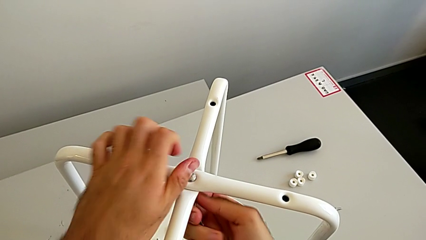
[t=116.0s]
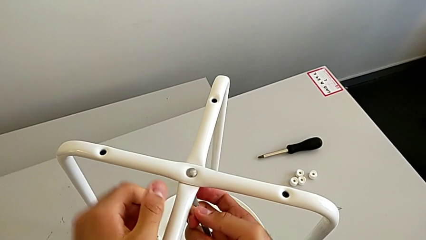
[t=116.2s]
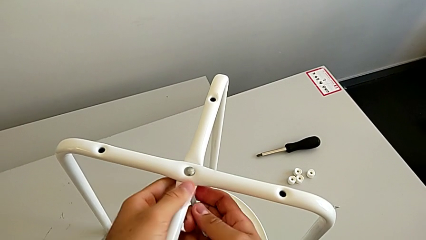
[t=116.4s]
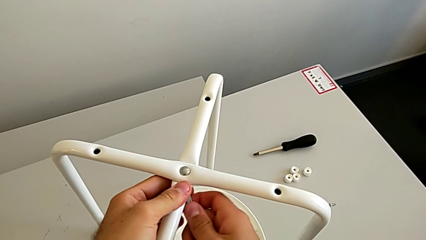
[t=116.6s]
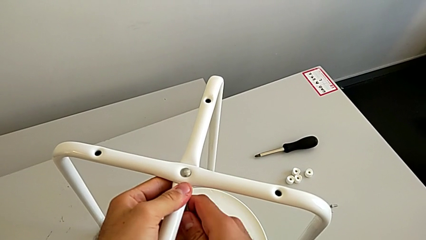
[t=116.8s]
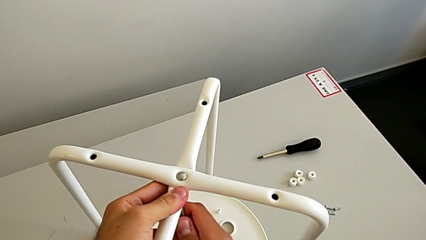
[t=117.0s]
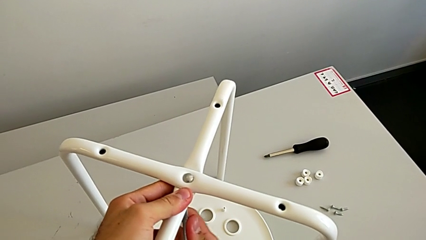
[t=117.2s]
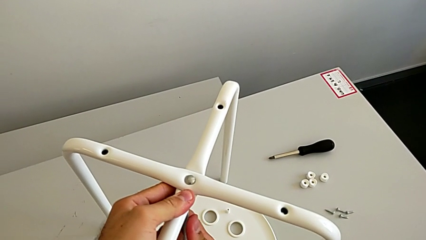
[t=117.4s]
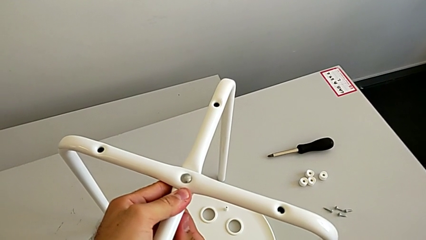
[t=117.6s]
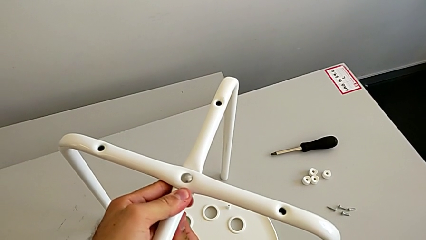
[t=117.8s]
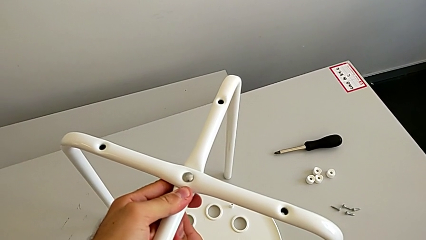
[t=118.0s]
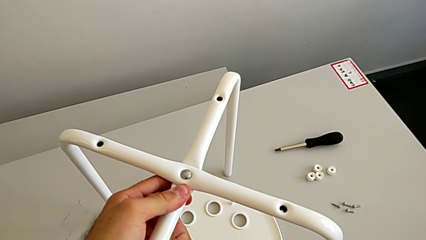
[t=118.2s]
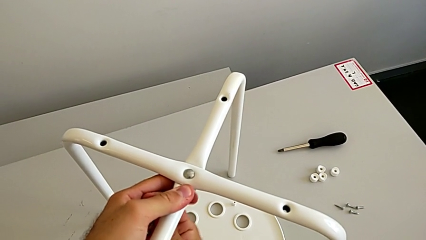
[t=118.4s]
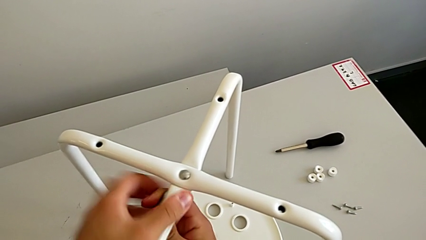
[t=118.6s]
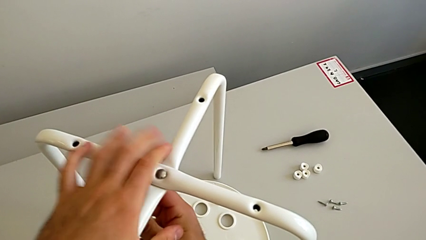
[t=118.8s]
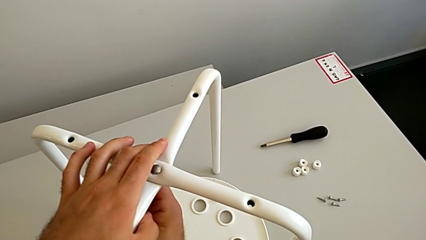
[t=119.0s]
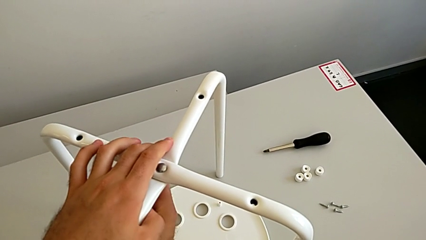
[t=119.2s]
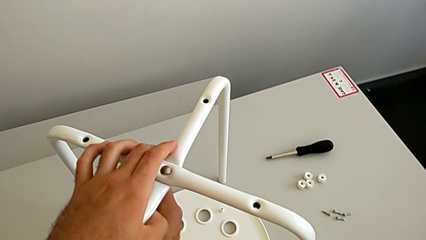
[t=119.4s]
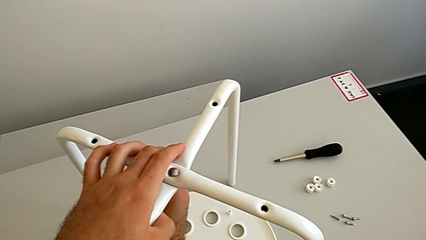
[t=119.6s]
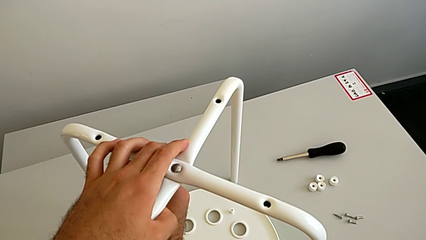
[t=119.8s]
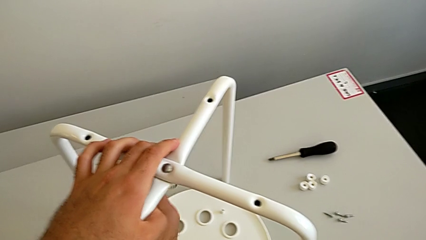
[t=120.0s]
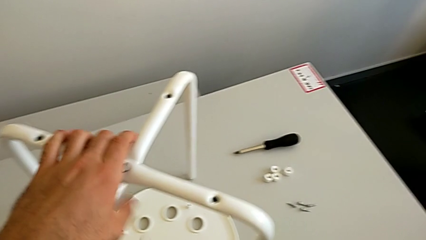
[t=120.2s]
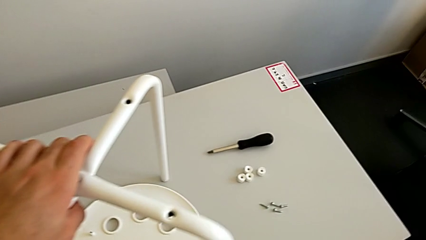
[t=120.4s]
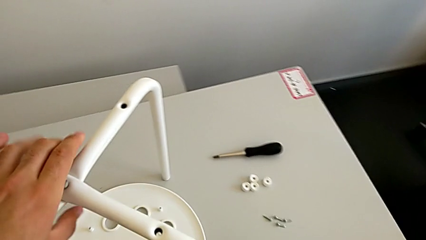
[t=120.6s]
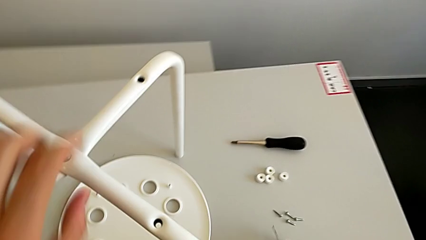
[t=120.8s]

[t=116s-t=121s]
The camera wearer is assembling the two white chair legs in the middle. They keep screwing the hex nut and withdraw the hexagonal wrench.

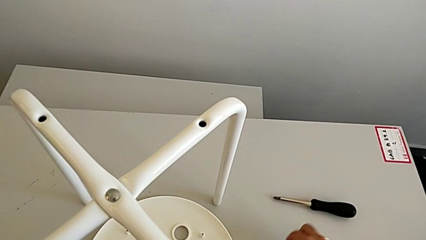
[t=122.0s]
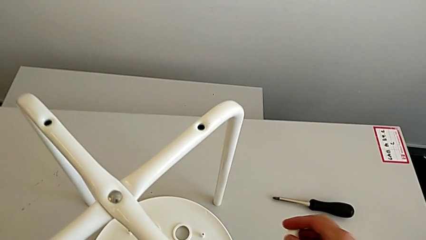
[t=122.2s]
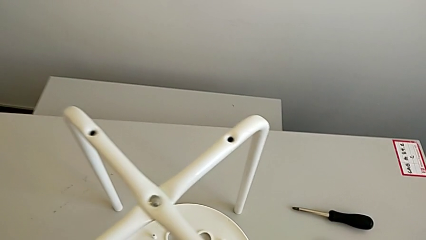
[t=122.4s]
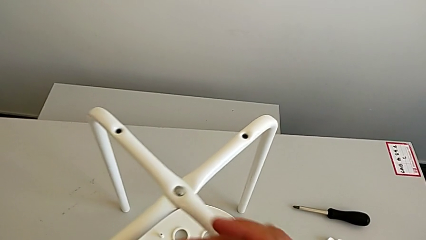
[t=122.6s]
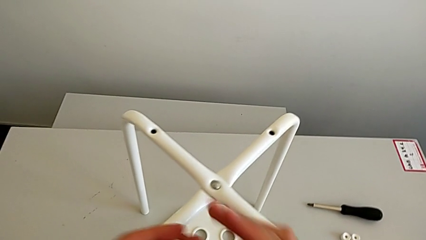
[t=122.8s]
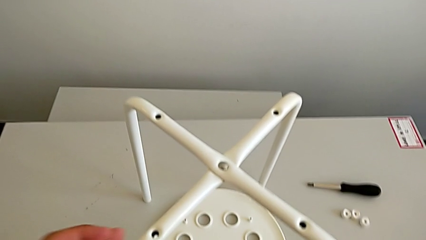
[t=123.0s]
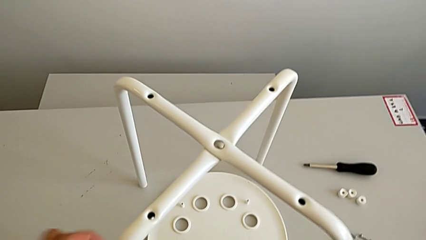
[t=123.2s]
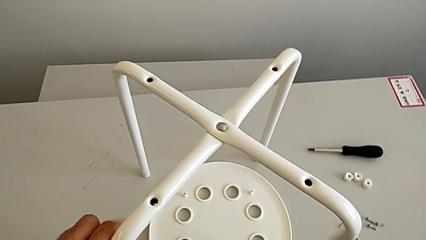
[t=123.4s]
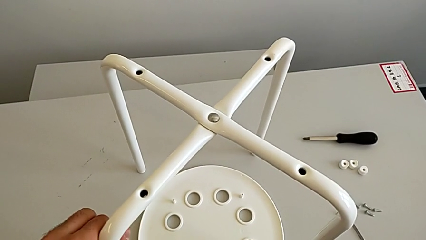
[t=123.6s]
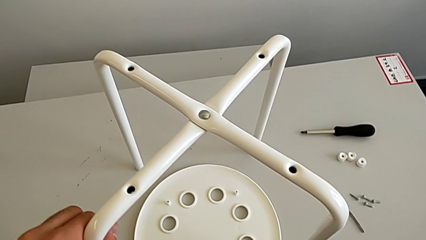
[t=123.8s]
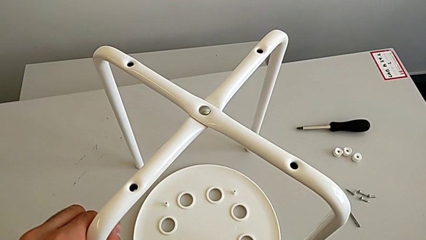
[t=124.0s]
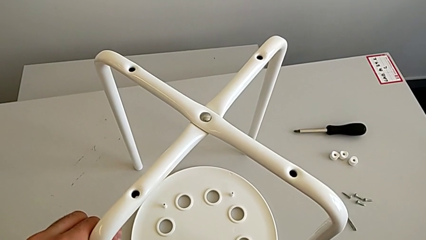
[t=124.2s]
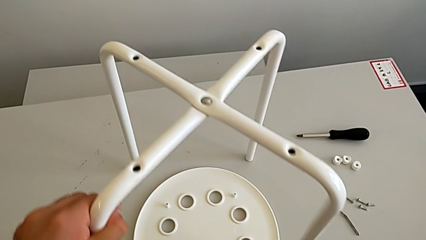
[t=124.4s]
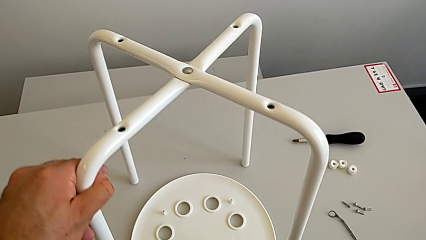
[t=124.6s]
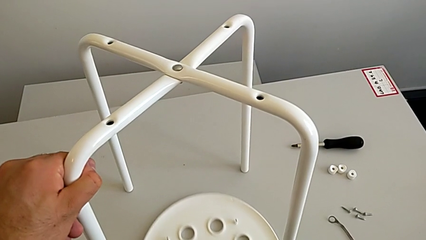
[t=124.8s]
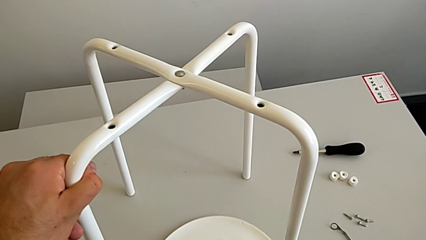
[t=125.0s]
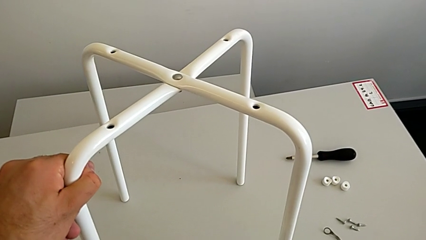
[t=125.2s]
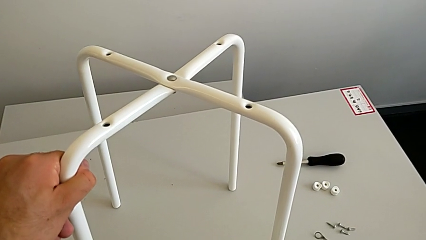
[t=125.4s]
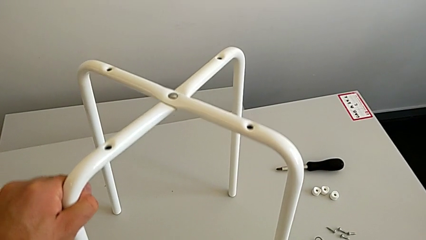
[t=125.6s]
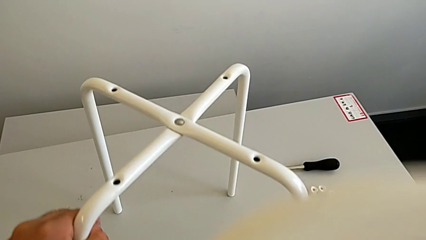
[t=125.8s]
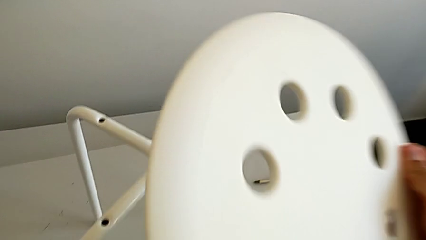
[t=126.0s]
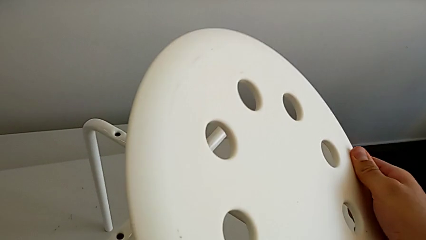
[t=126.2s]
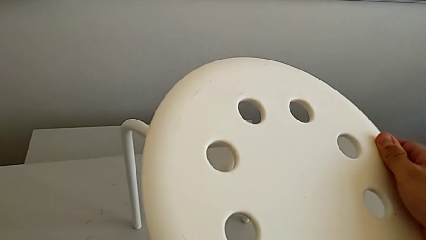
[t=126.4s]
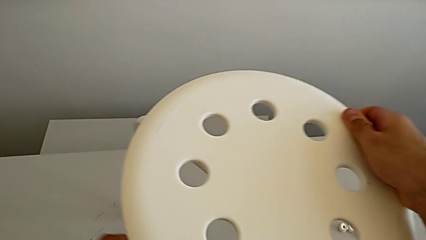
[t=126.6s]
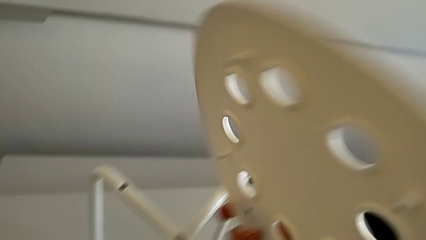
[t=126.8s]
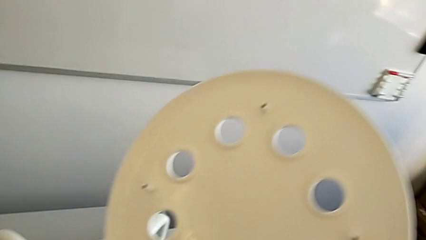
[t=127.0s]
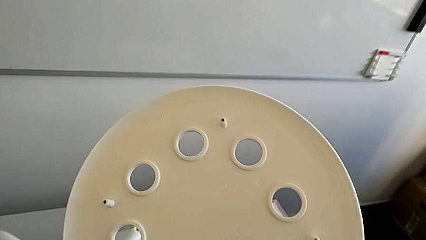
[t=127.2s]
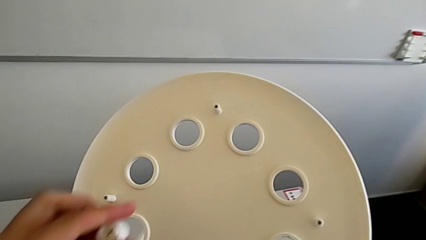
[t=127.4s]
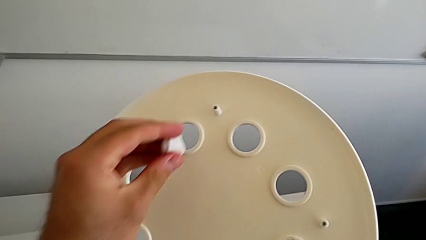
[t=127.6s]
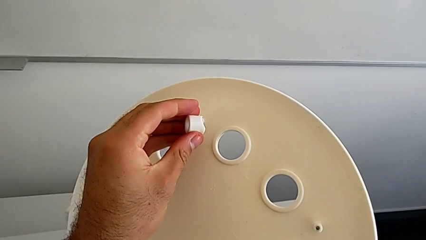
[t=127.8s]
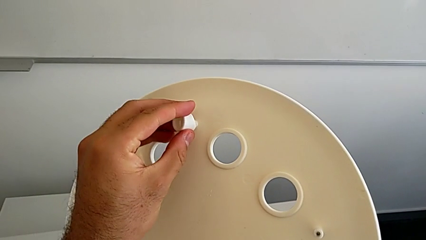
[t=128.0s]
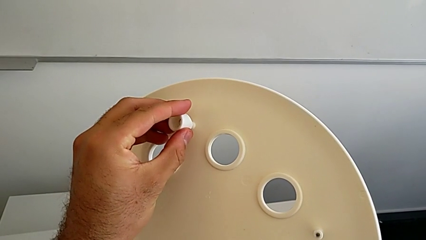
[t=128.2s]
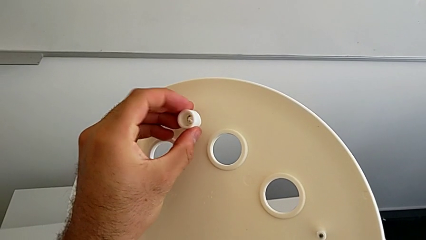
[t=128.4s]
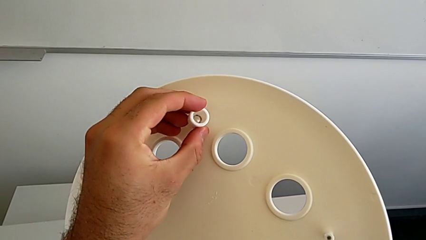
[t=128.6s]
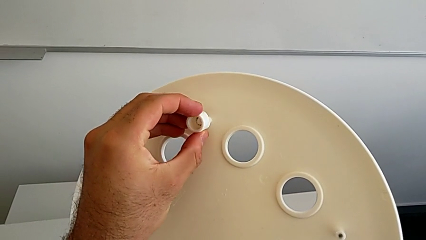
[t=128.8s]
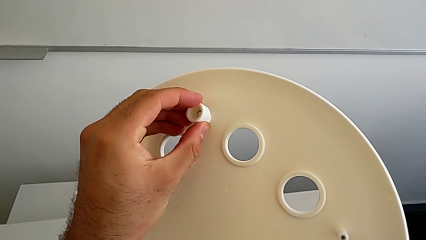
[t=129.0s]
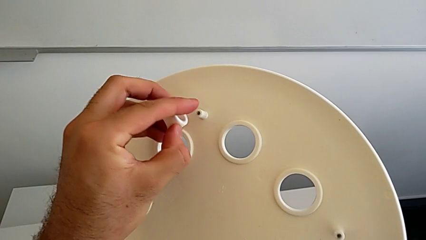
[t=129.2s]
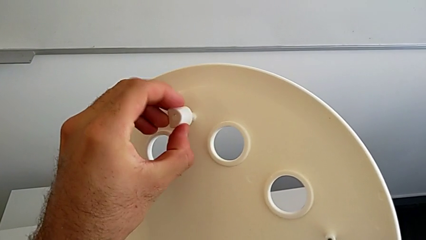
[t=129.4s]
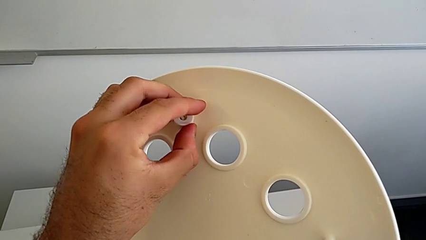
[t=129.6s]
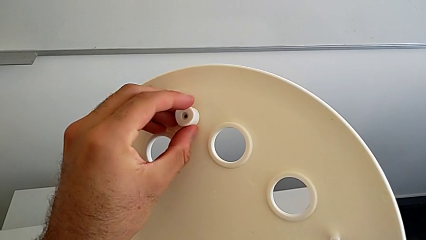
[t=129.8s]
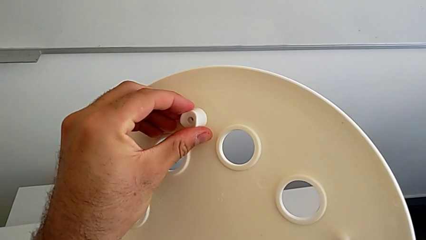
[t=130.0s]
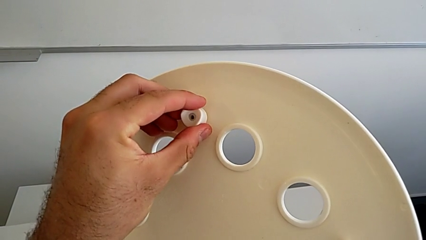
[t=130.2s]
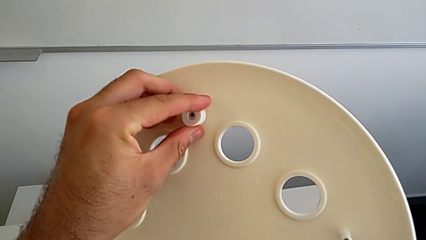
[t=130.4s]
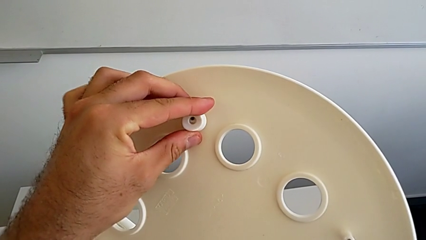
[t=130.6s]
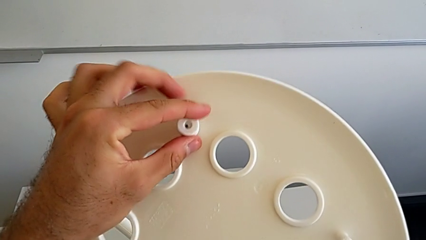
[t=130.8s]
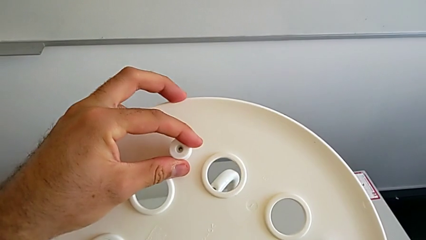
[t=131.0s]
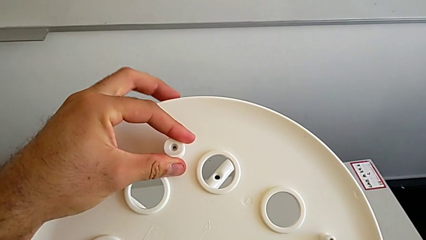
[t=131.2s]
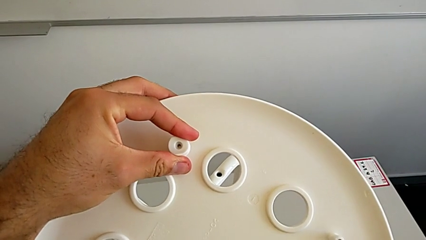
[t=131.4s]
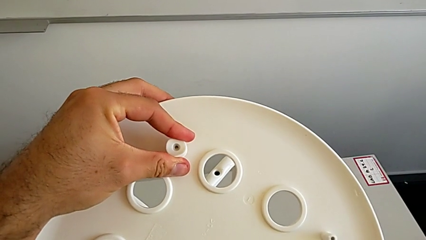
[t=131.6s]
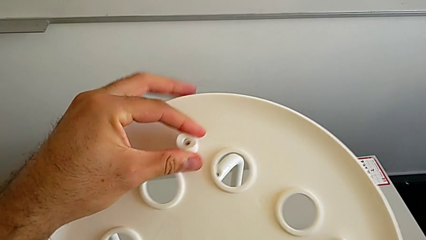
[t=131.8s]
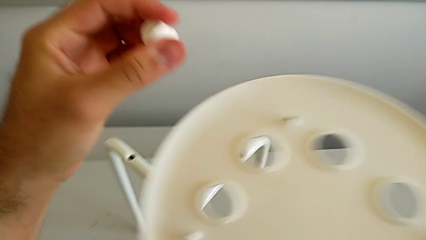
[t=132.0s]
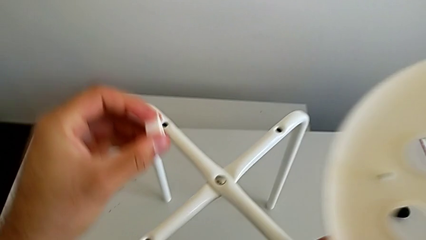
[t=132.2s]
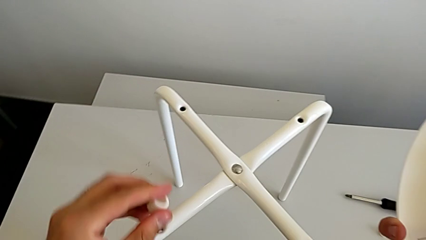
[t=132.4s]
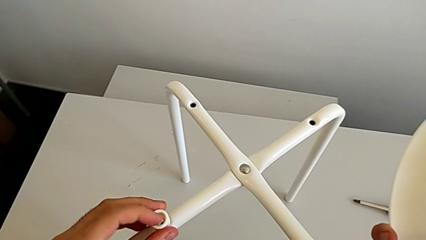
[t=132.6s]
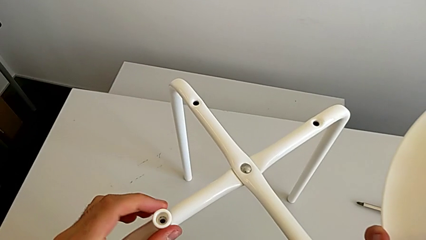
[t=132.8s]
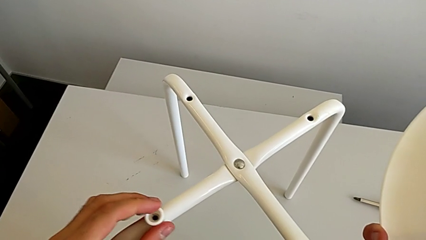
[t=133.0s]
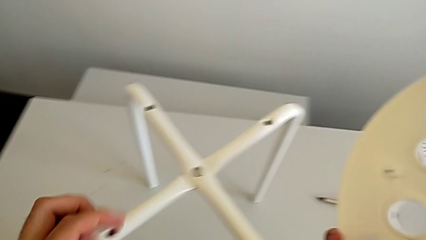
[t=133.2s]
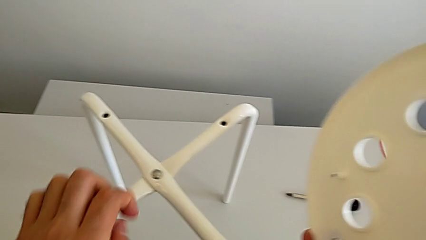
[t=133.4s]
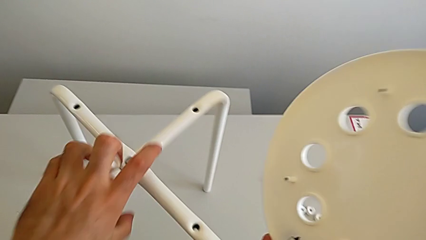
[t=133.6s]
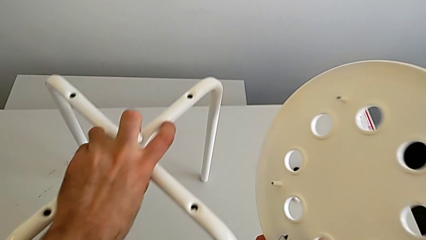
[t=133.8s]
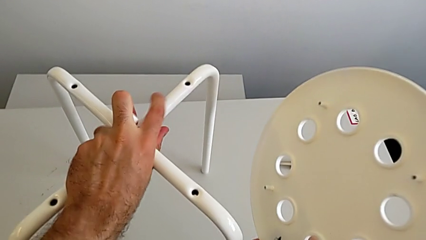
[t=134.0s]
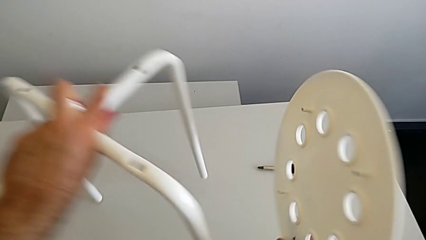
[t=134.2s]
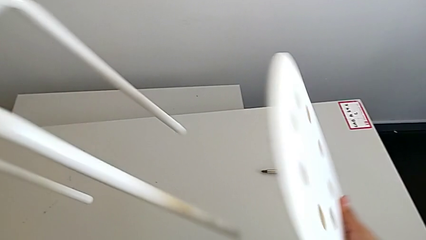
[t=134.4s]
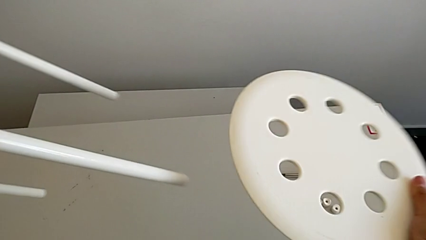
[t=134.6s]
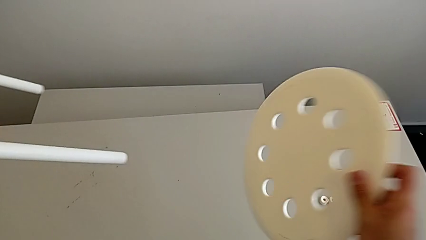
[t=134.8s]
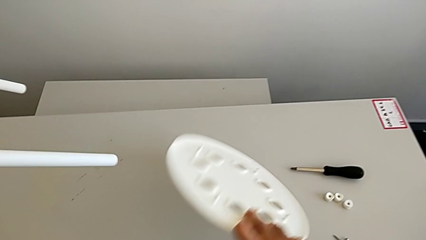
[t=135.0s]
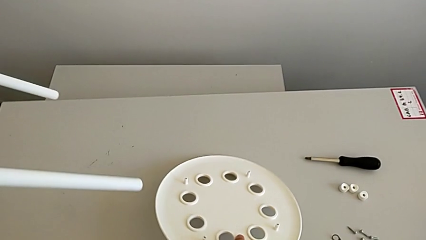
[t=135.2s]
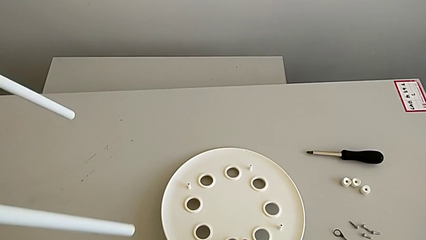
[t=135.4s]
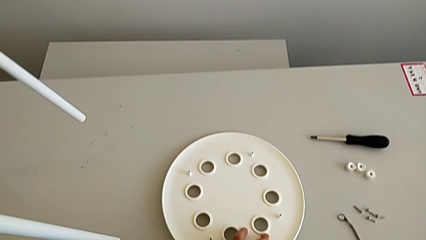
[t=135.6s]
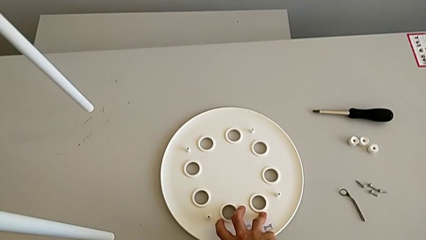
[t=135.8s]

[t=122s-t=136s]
The camera wearer is aligning their legs with the seat. They grab the seat with the right hand, lift the leg with the left hand, align the washer, lift the leg with the left hand and place the seat with the right hand.
